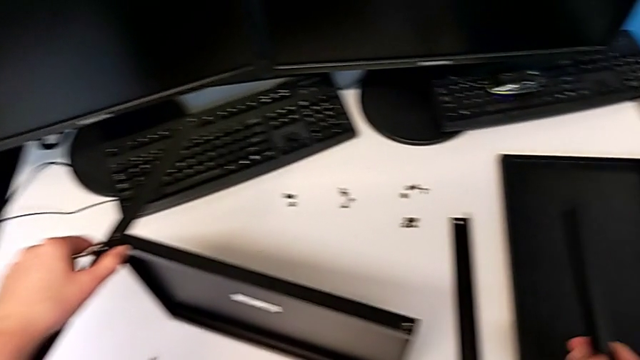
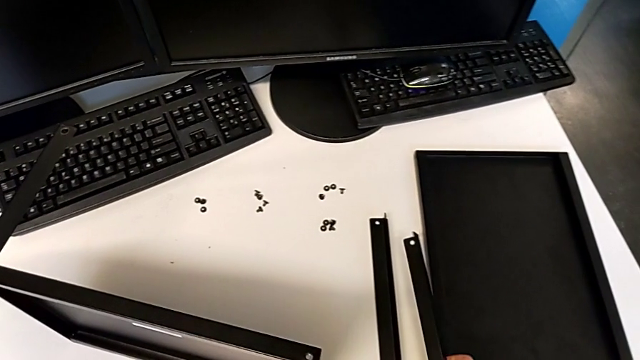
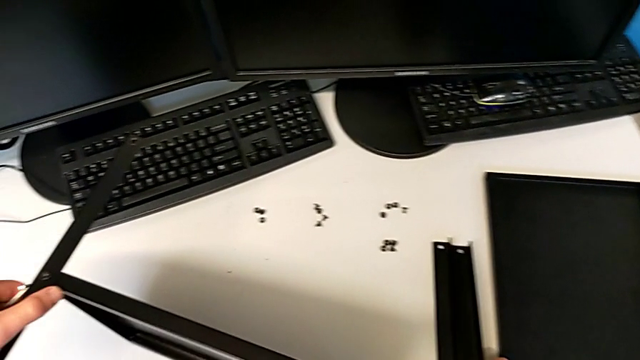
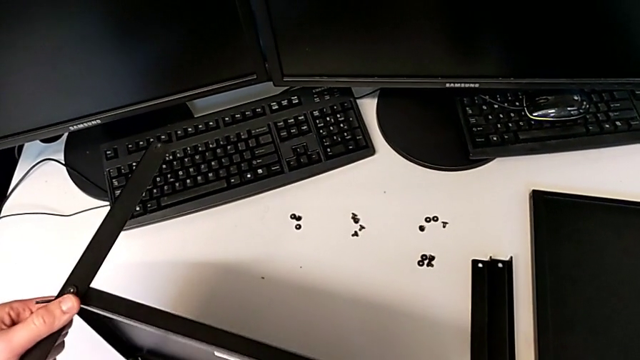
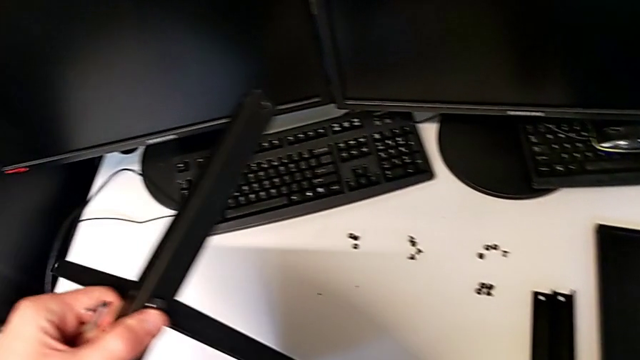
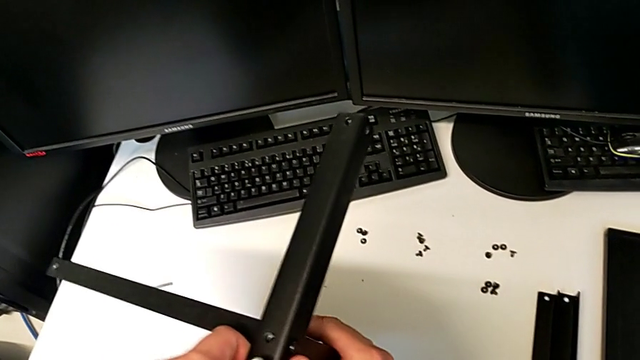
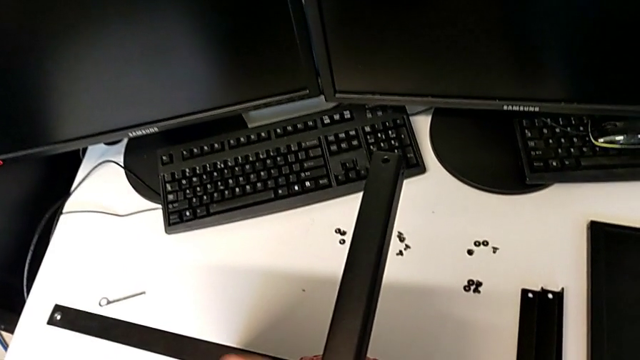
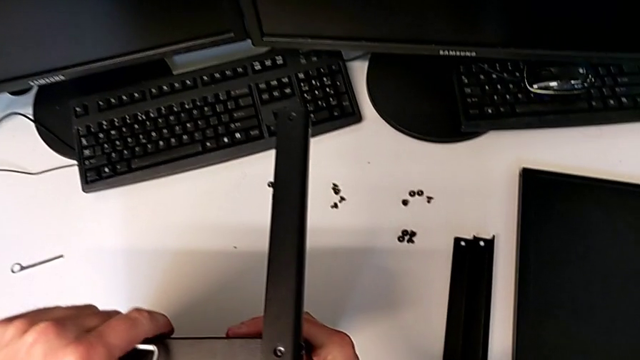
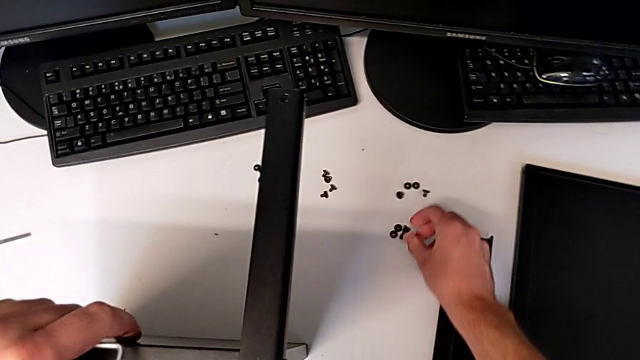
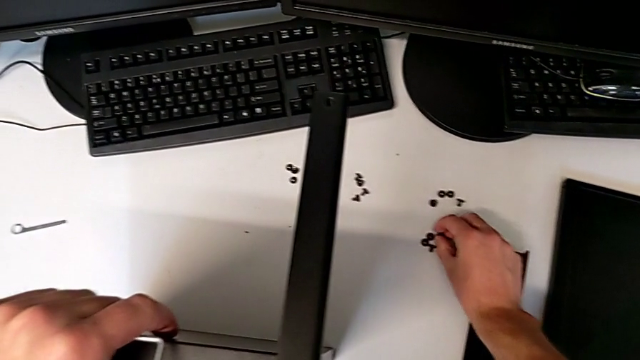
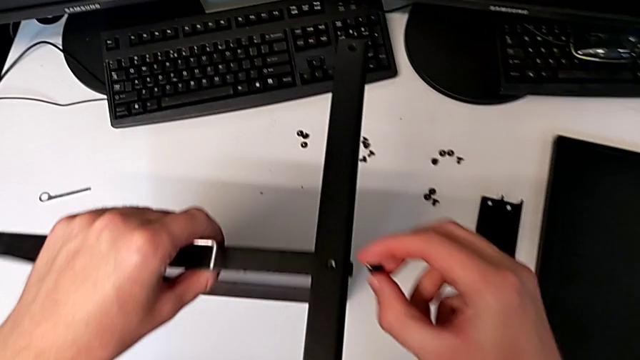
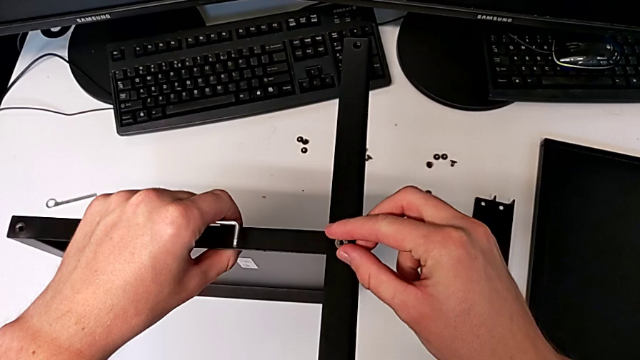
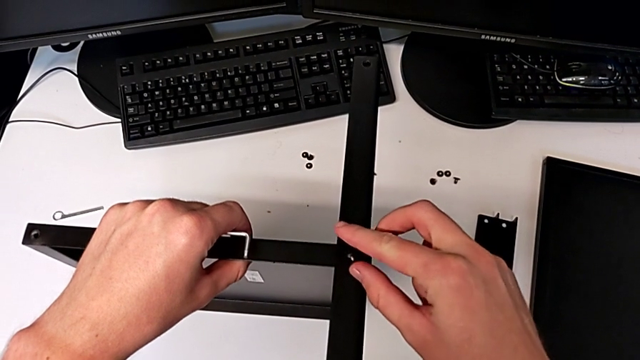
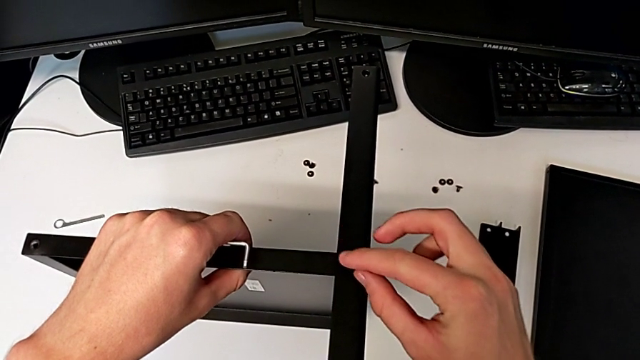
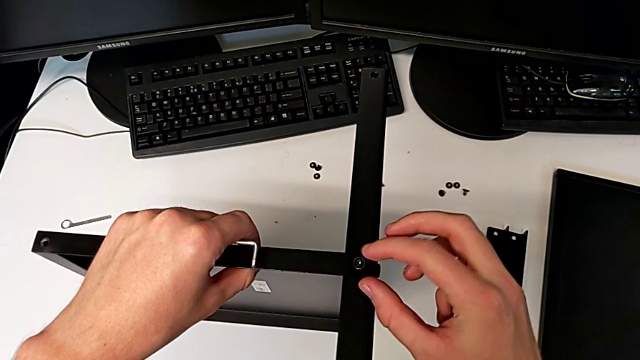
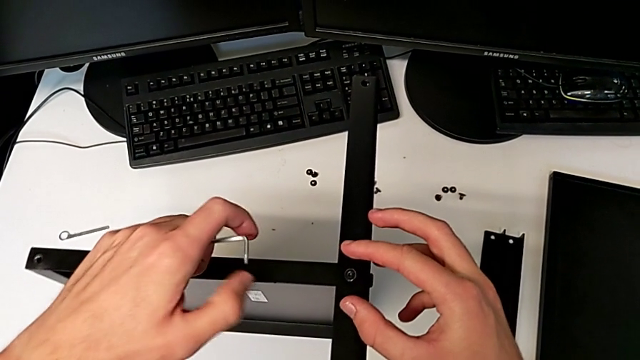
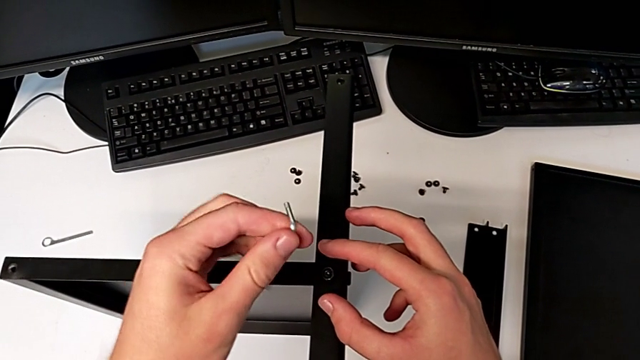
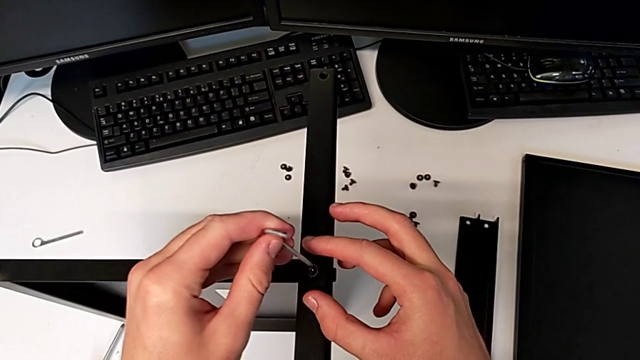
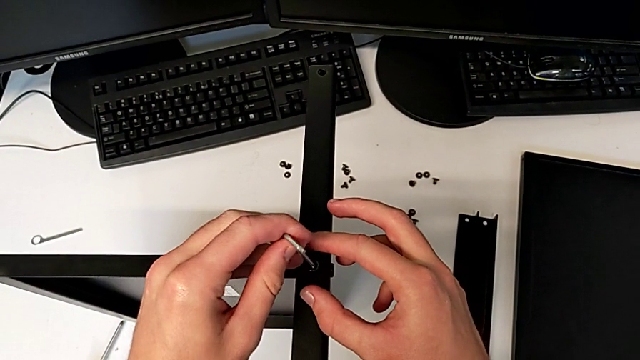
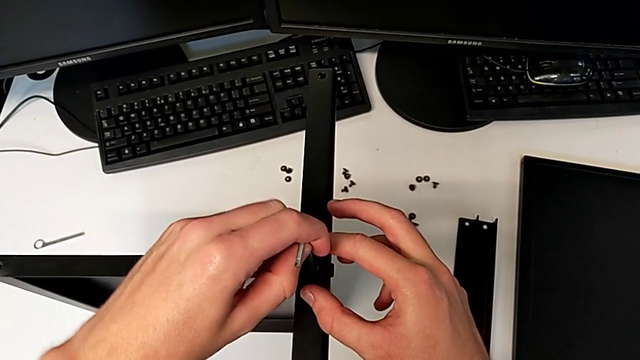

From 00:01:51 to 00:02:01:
The camera wearer is assembling the first leg and shelf. They place the leg, rotate the nightstand, grab the hex socket head, insert it and insert the Allen wrench.

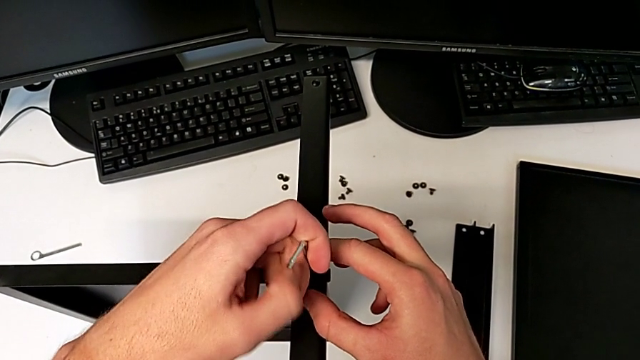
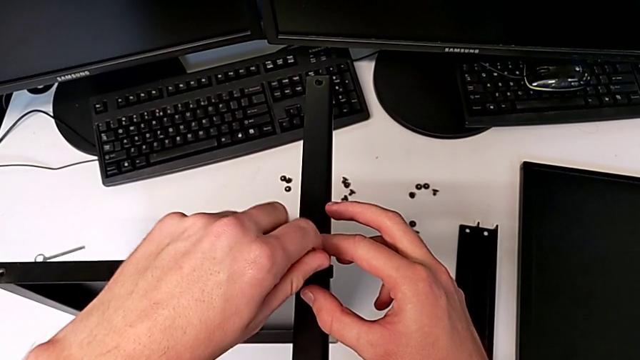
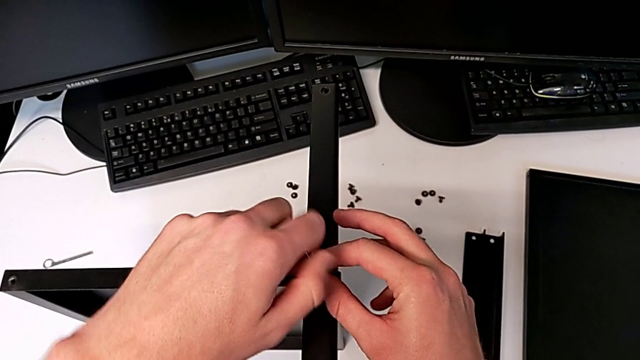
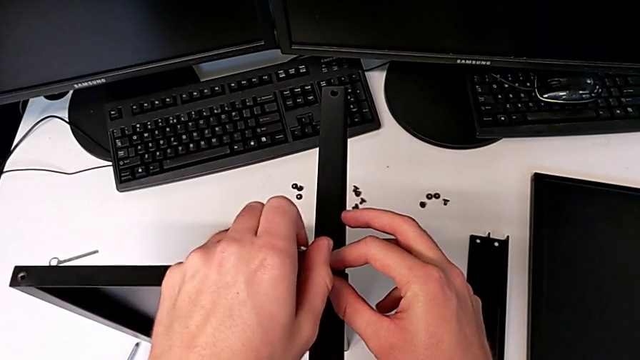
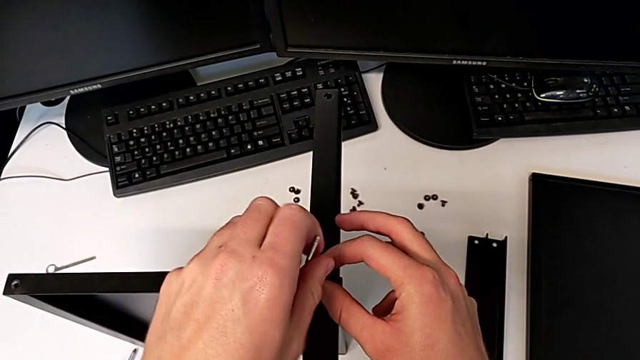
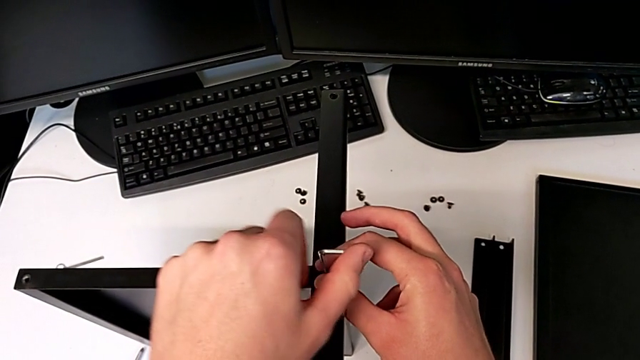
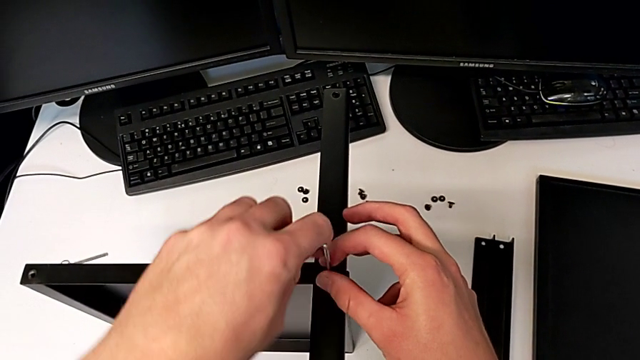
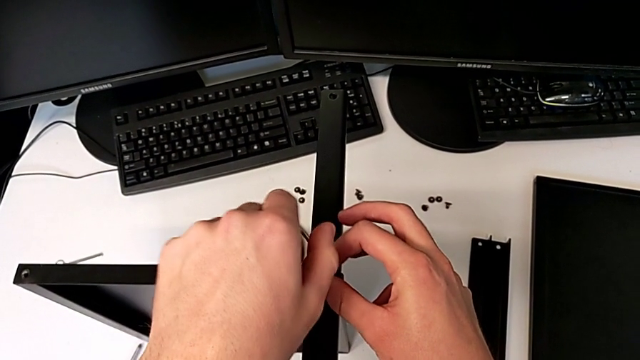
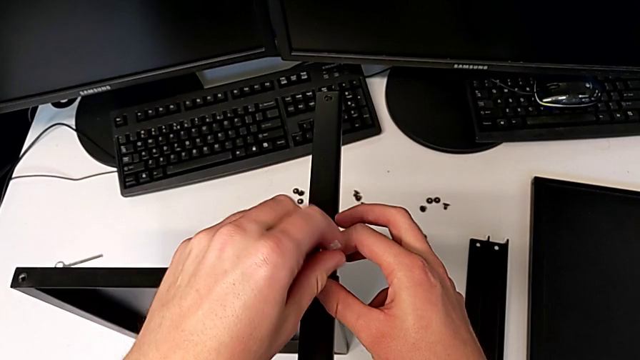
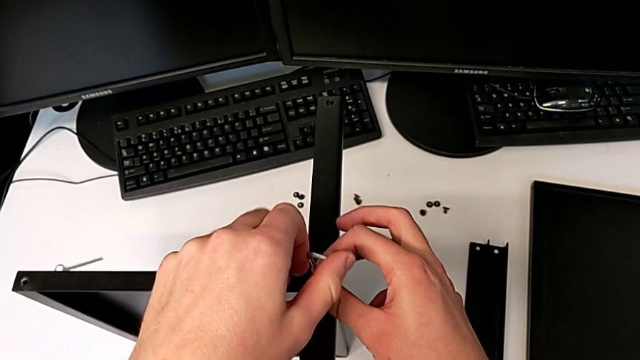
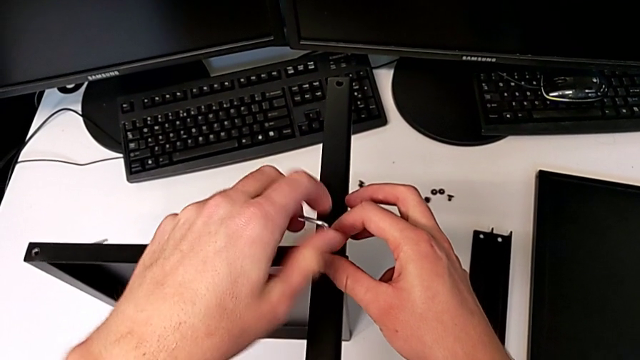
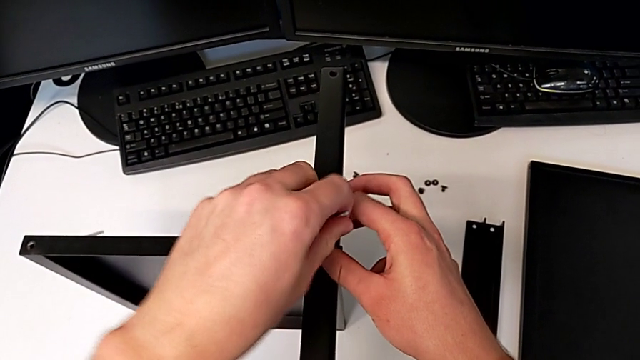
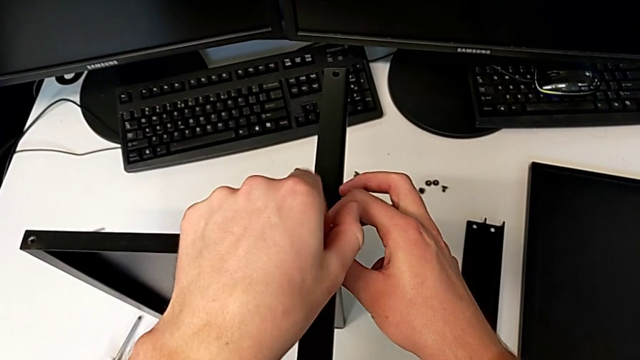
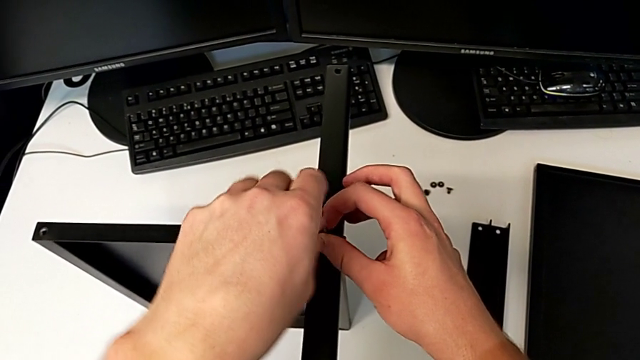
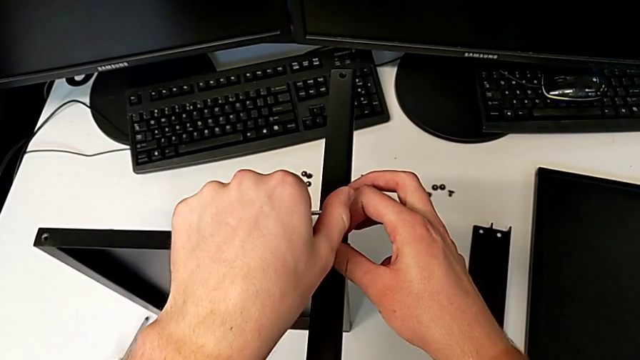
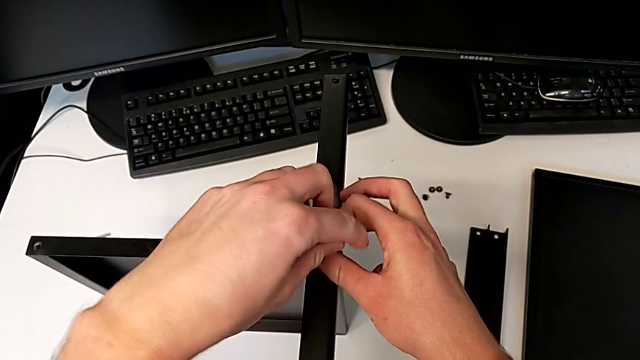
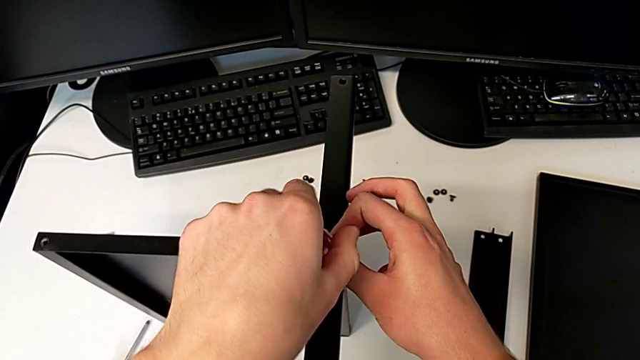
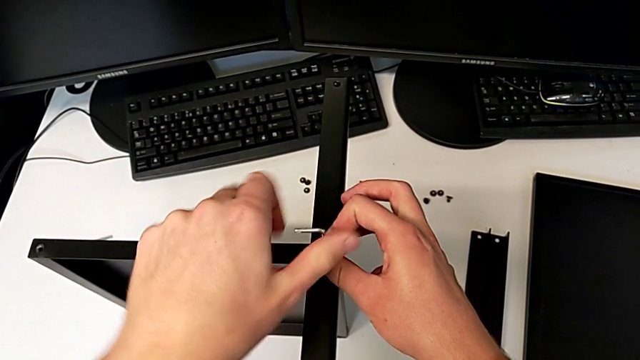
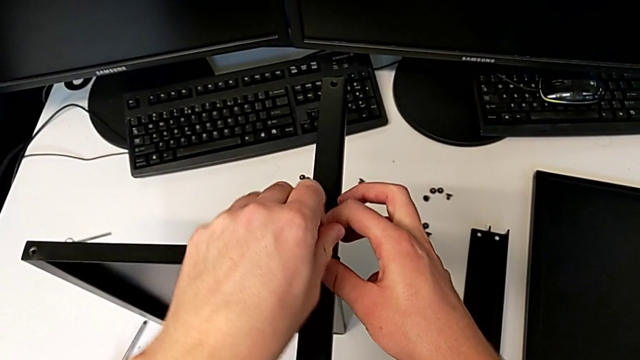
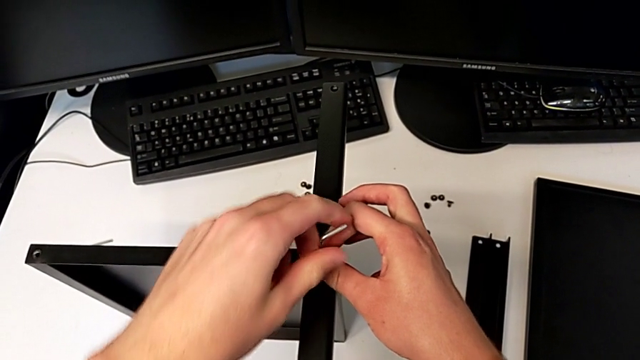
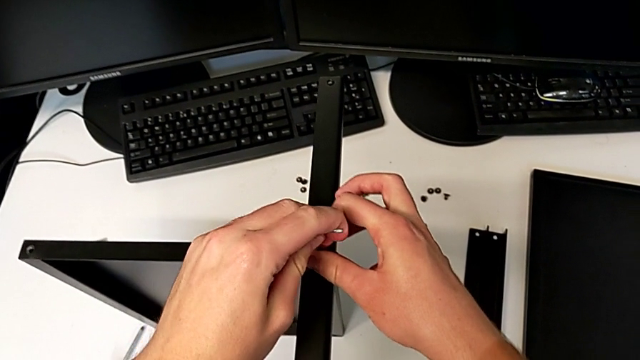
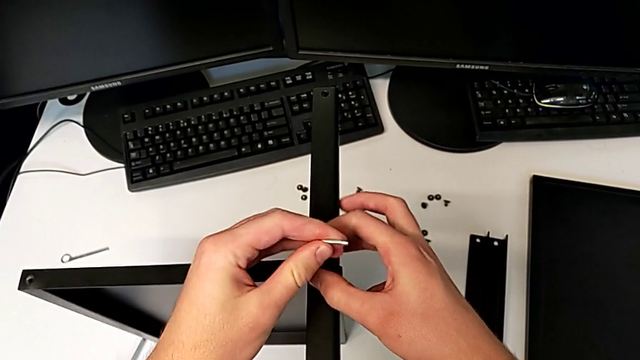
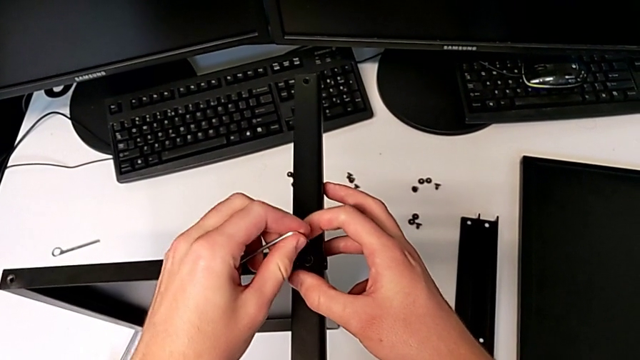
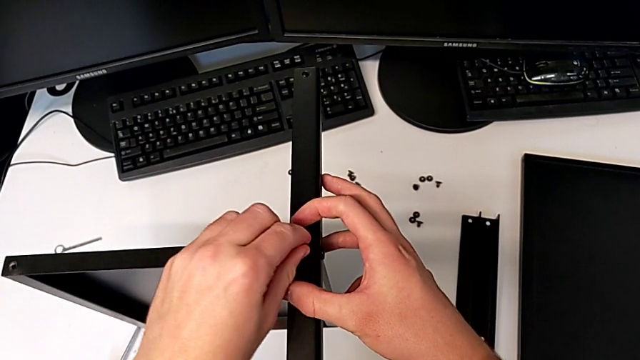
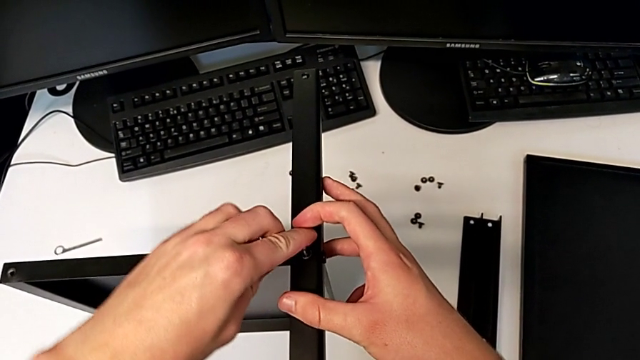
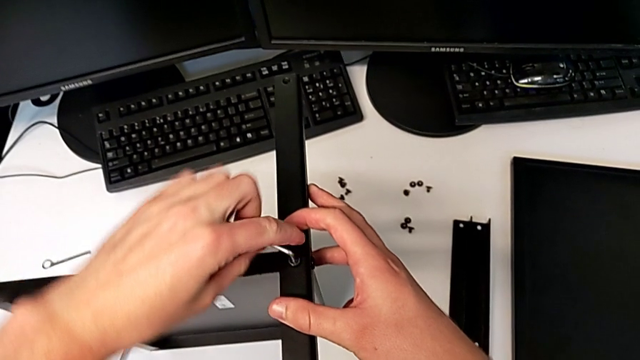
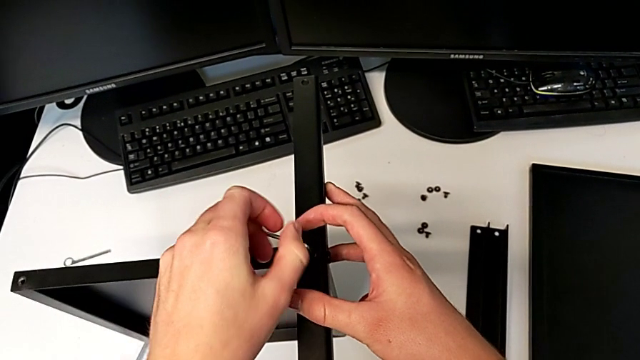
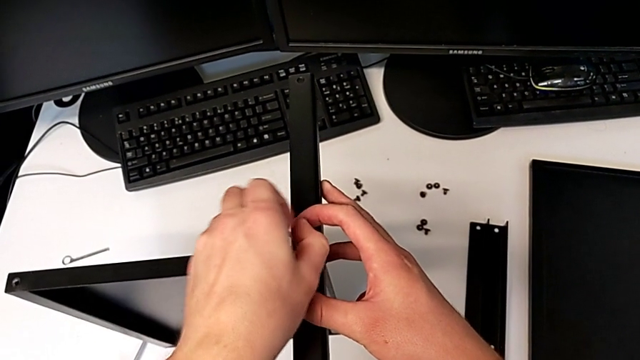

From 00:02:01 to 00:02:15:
The camera wearer is assembling the first leg and shelf. They screw the hex socket head.
